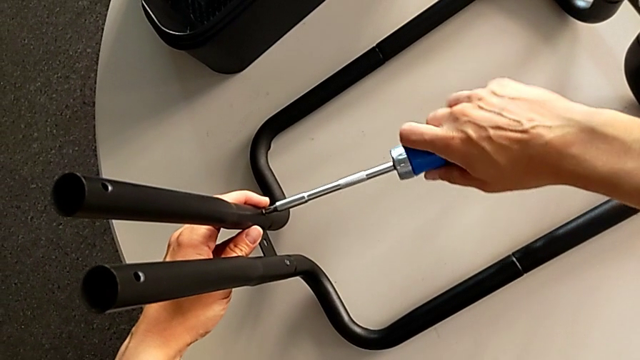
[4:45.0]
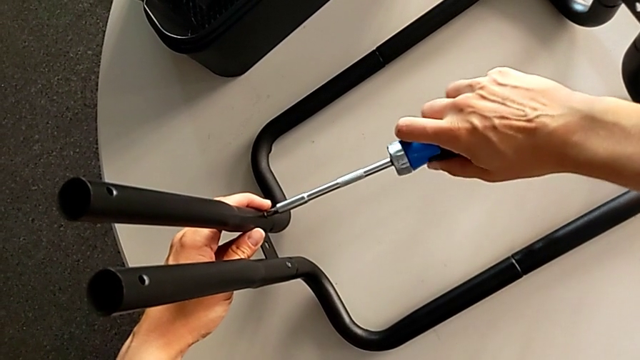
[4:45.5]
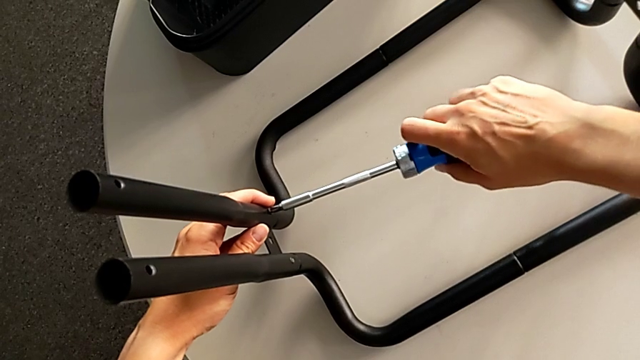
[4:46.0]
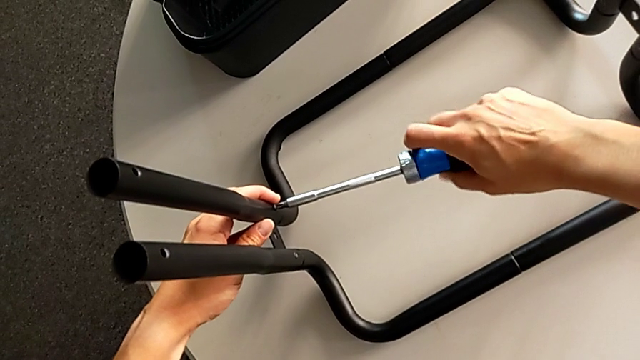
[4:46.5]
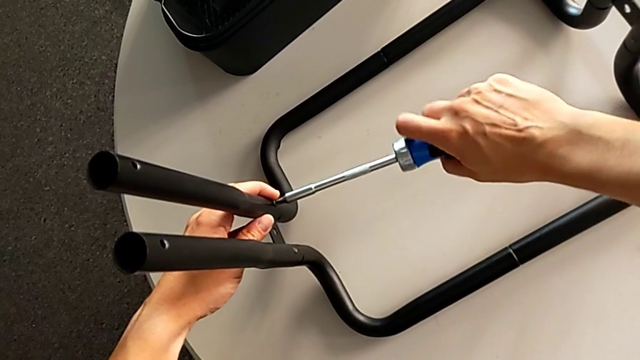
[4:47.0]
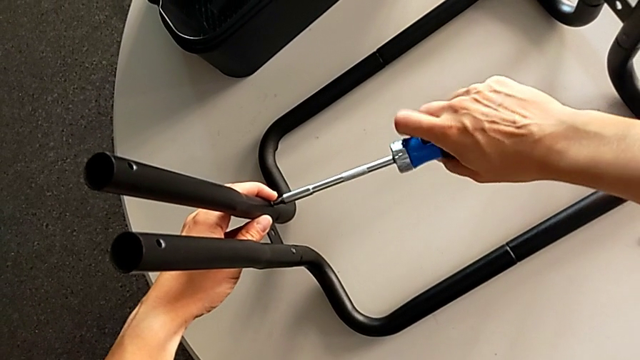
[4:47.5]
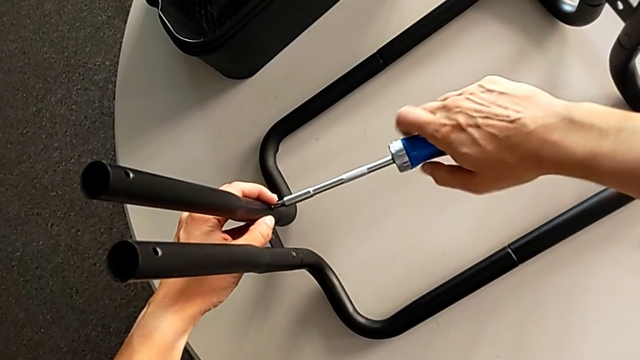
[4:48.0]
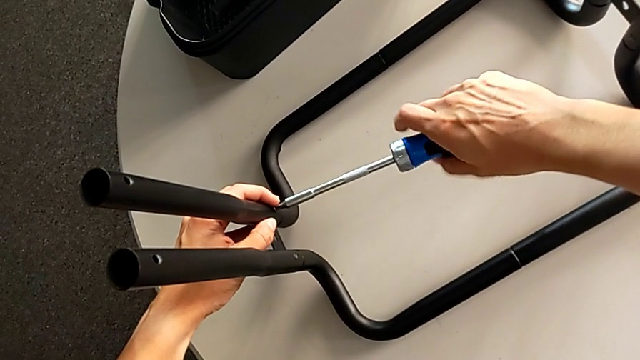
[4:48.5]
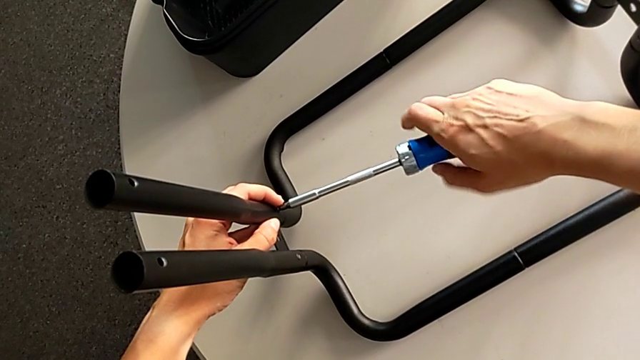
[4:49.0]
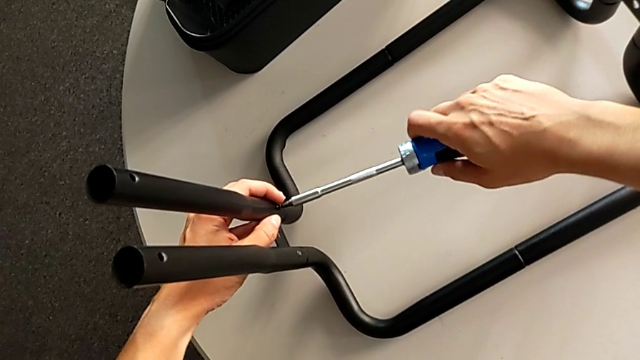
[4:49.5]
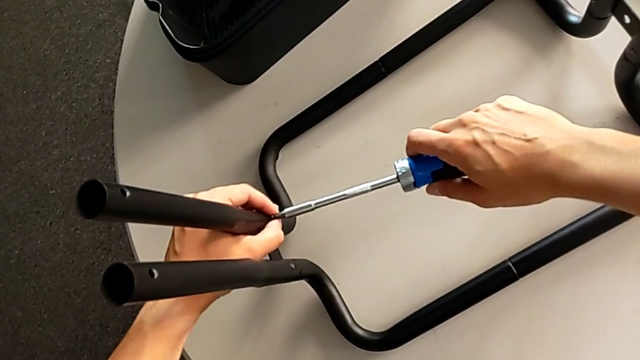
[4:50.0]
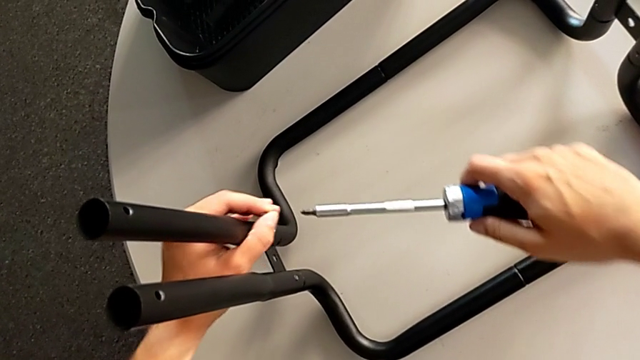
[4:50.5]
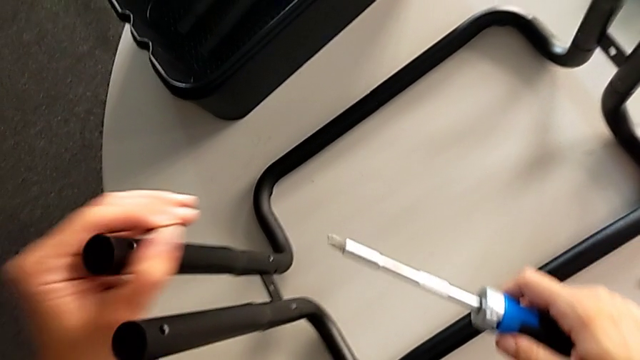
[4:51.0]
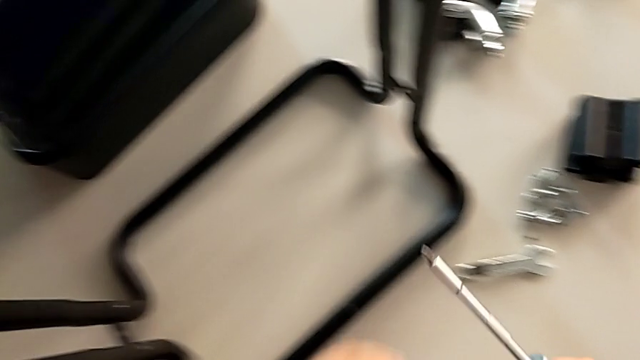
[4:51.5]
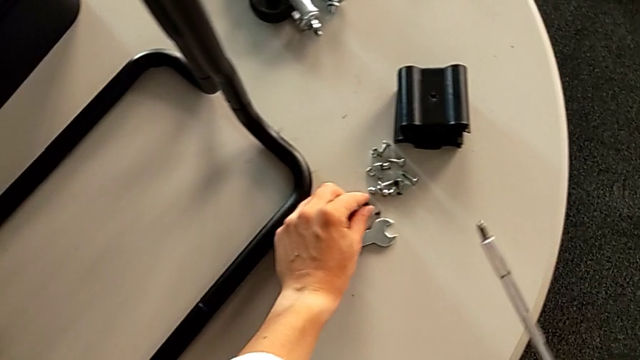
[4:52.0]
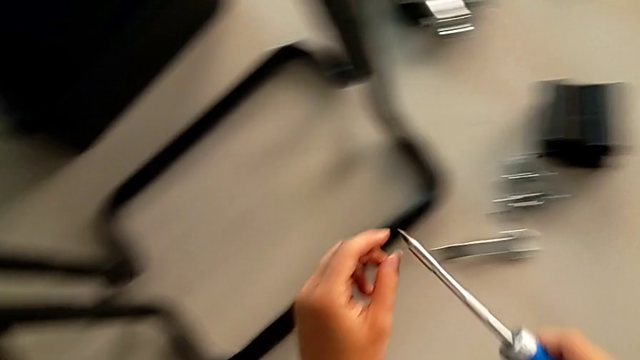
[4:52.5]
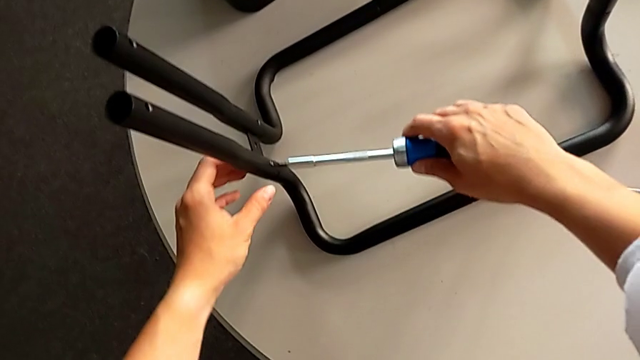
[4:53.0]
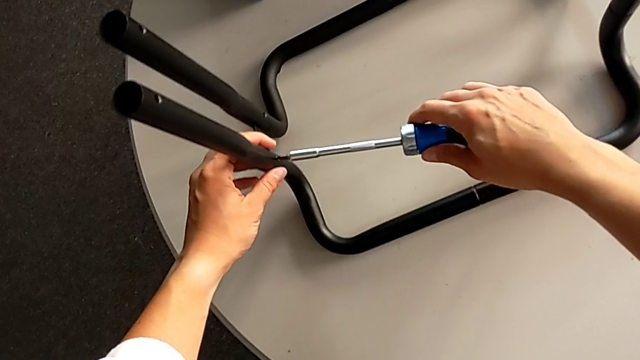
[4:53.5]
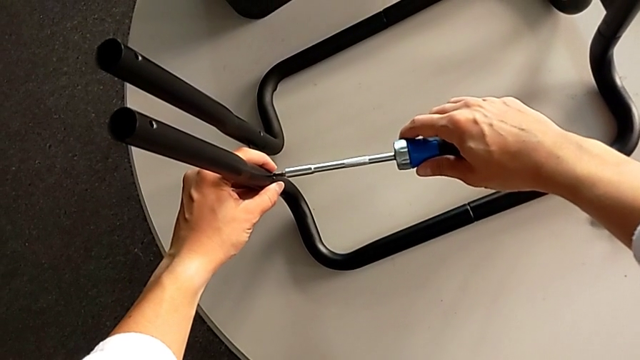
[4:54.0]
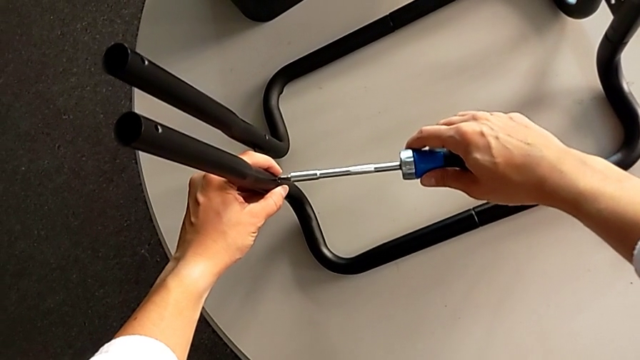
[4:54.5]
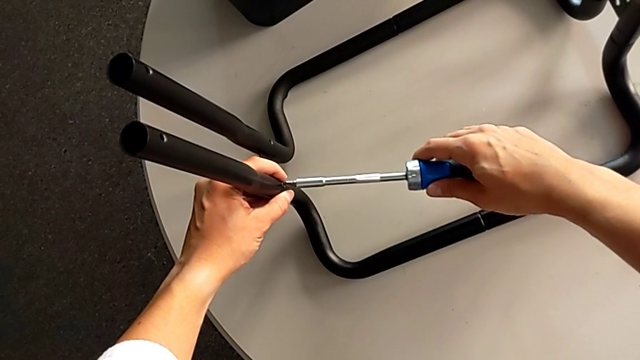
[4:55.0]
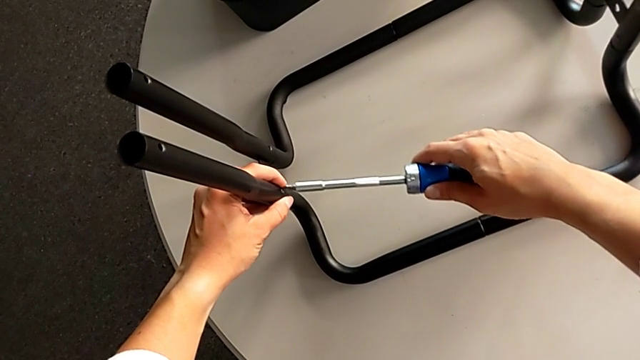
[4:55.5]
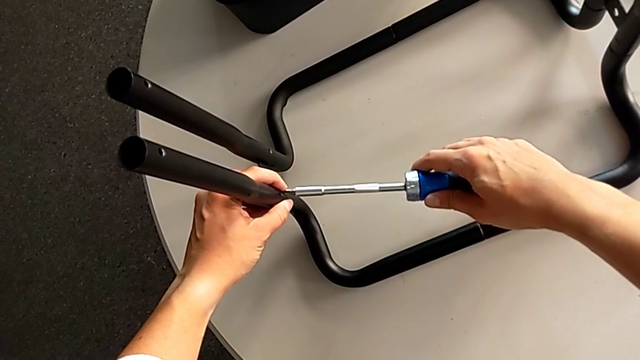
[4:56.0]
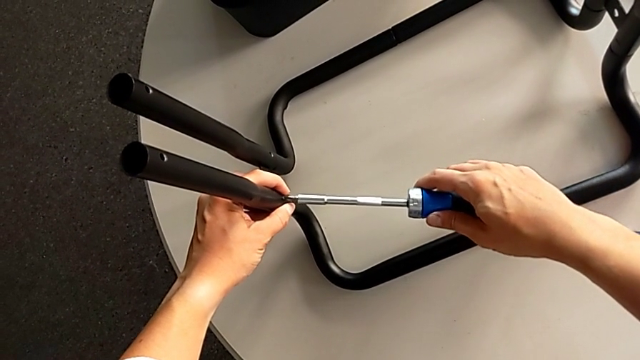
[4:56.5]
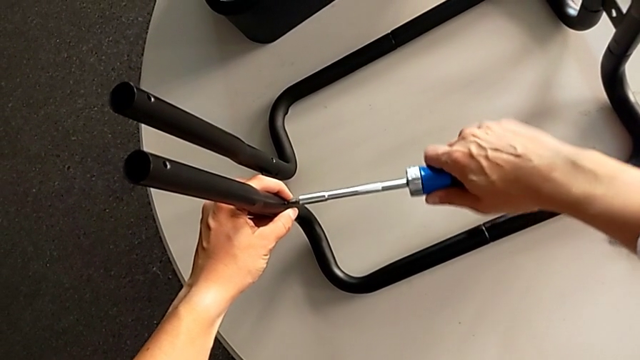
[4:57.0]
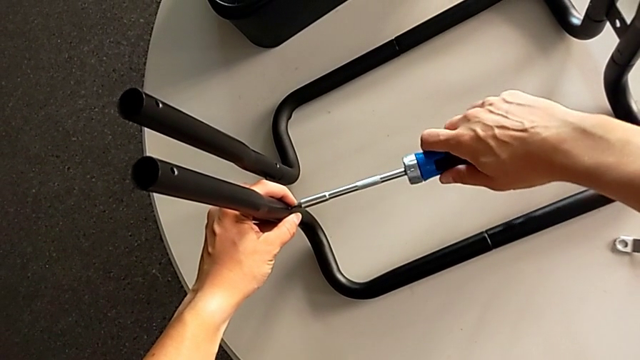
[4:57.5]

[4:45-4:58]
The camera wearer is unscrewing the left pair of side bars on the rolling cart. They unscrew the left leg, place the screw and insert the screwdriver.

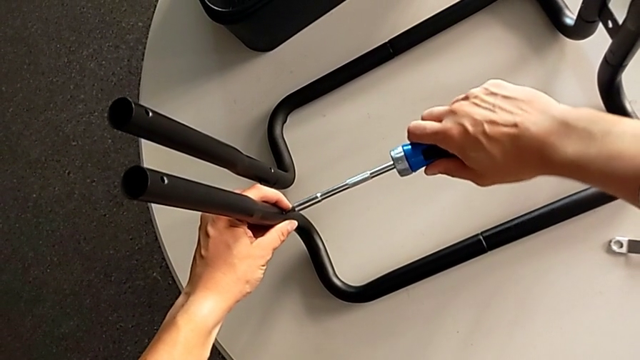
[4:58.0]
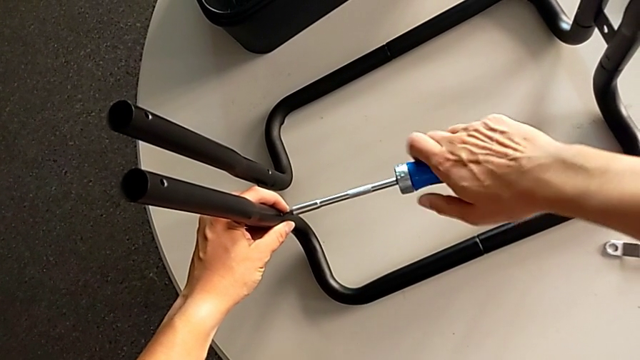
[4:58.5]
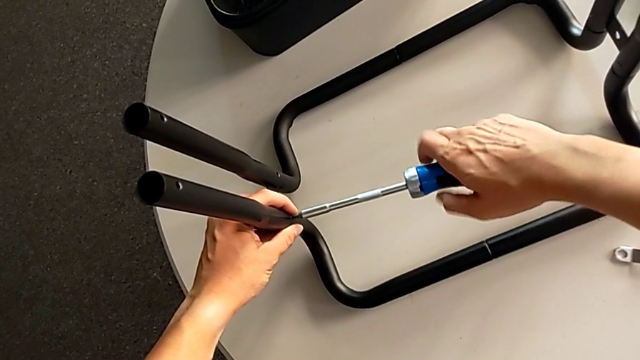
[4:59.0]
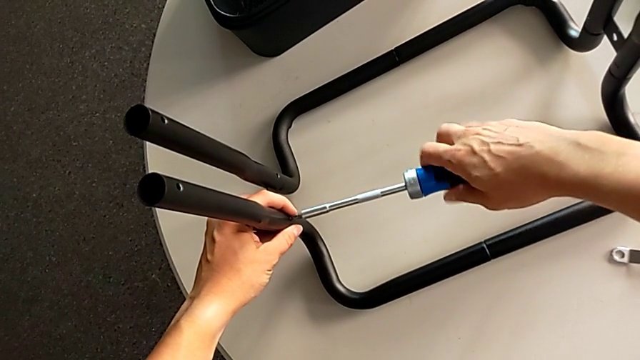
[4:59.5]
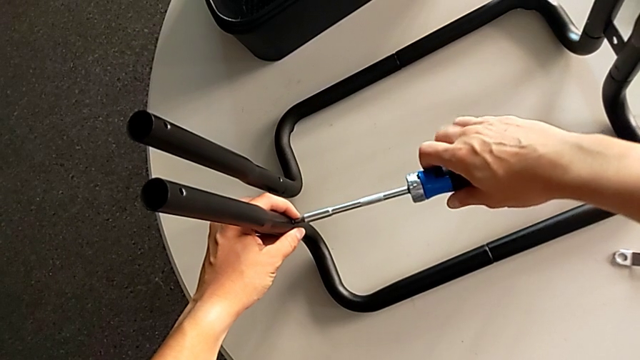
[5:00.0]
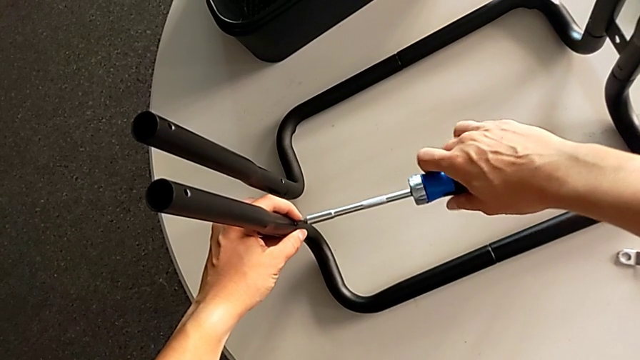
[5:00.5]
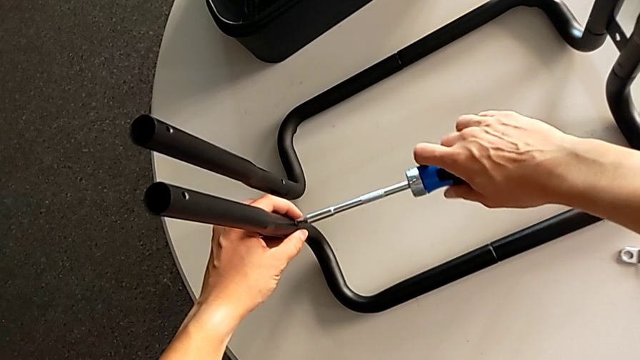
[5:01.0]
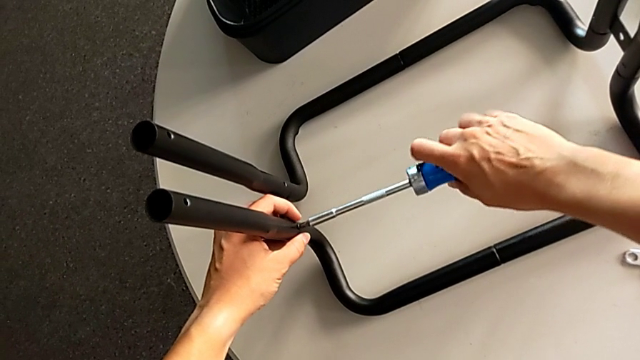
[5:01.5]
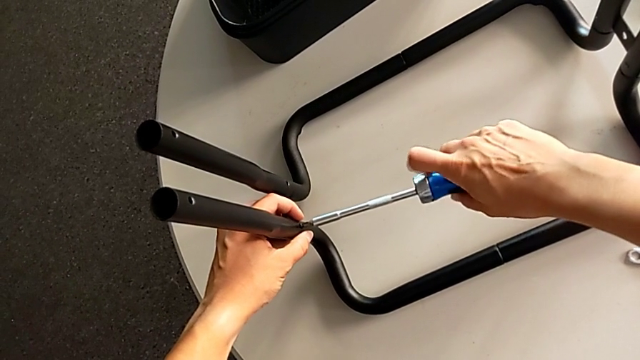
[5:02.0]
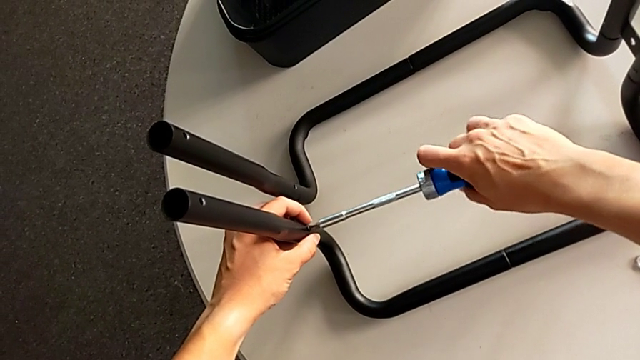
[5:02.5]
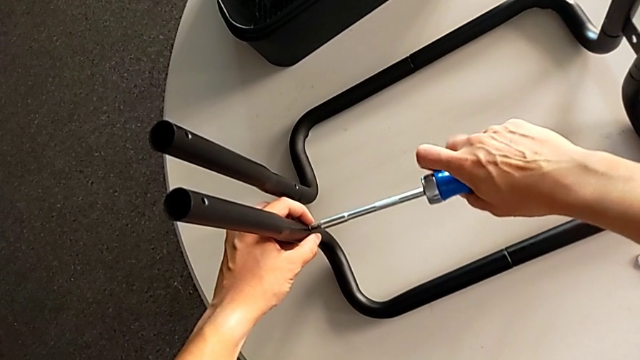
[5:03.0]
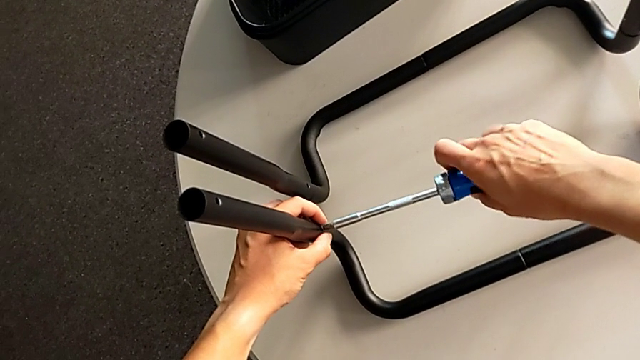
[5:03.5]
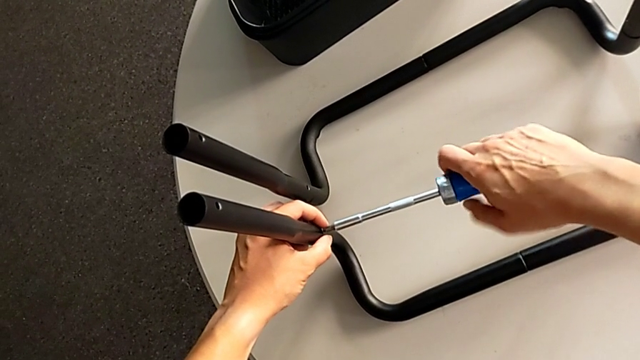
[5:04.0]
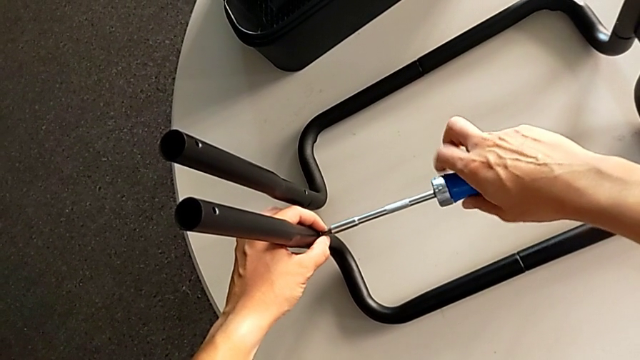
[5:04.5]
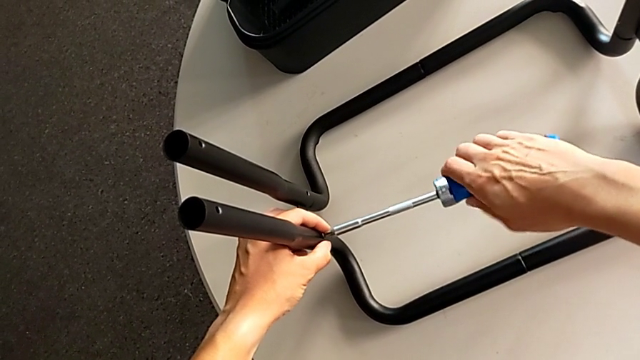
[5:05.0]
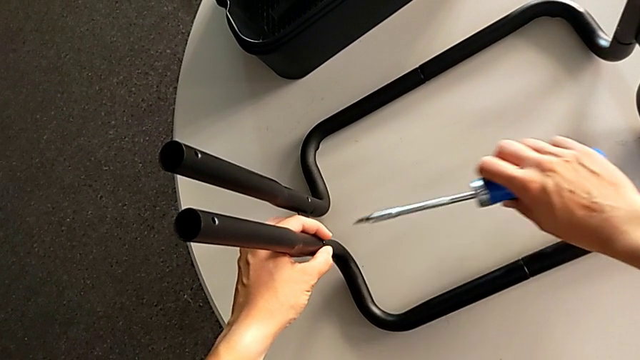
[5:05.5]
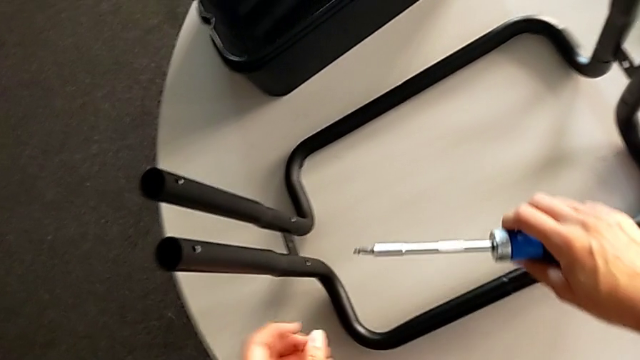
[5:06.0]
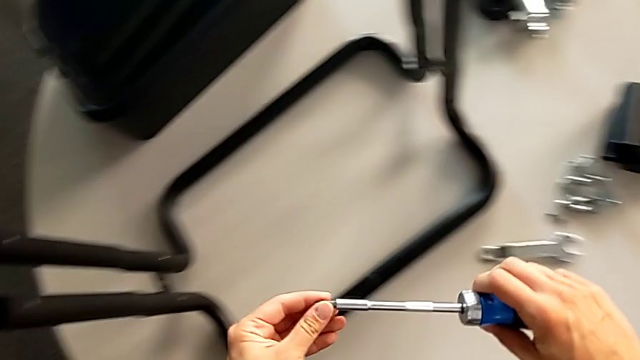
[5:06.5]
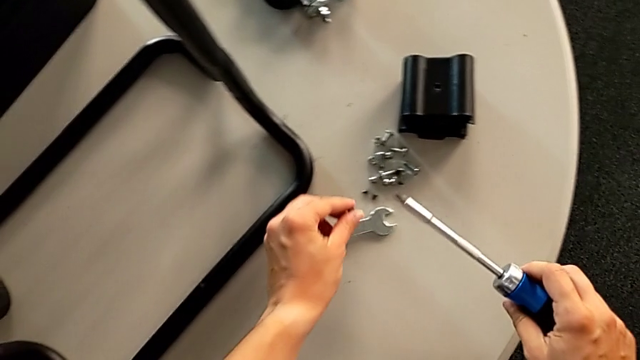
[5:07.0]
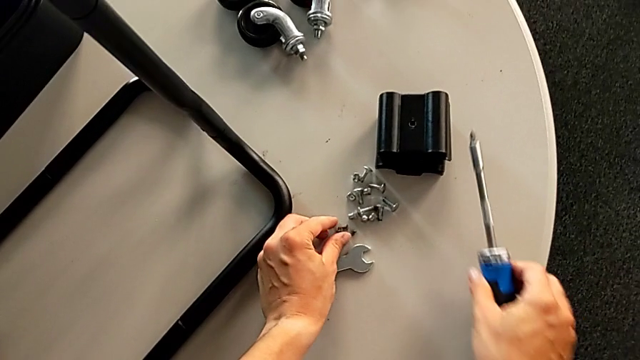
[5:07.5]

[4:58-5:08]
The camera wearer is unscrewing the left pair of side bars on the rolling cart. They unscrew the screwdriver and place the screw.
